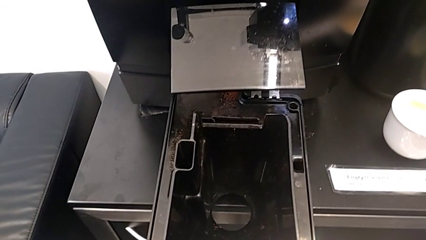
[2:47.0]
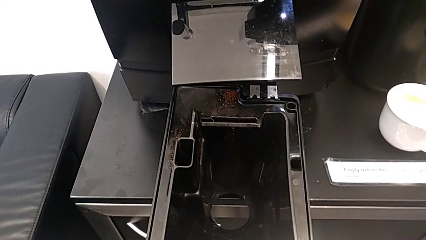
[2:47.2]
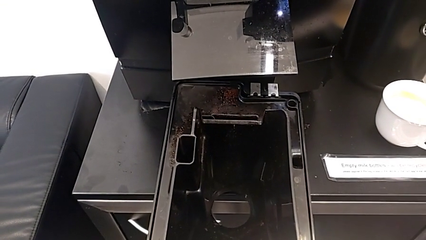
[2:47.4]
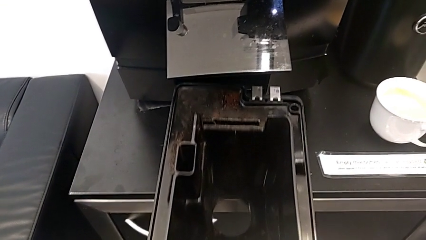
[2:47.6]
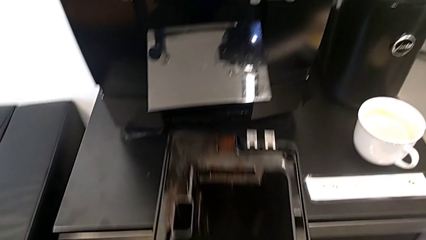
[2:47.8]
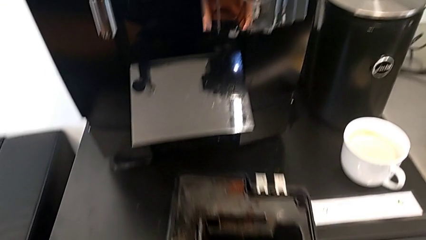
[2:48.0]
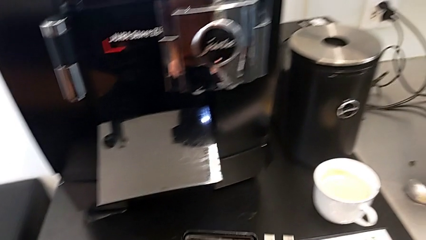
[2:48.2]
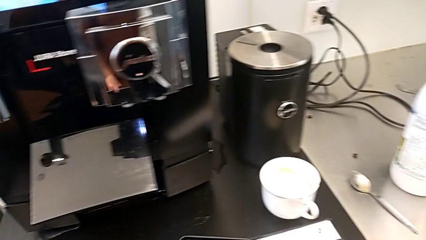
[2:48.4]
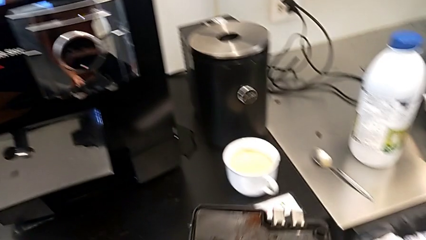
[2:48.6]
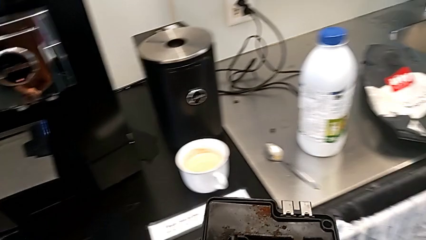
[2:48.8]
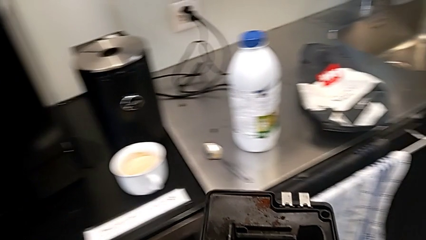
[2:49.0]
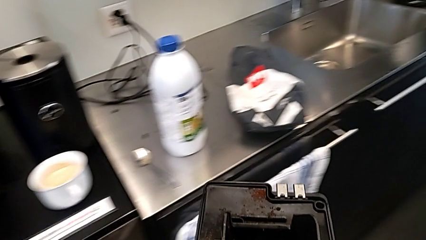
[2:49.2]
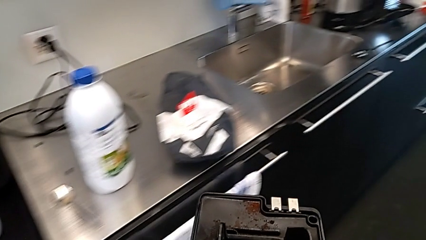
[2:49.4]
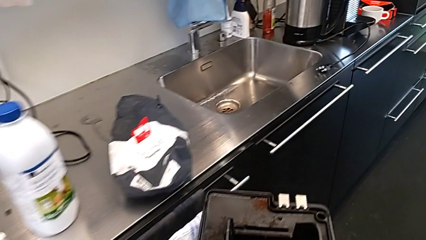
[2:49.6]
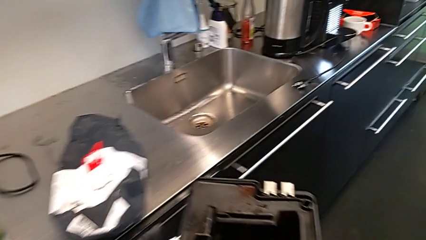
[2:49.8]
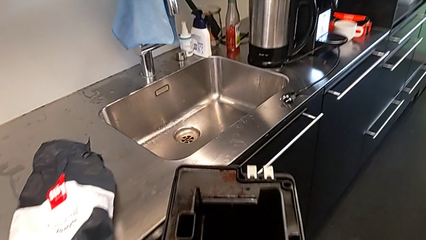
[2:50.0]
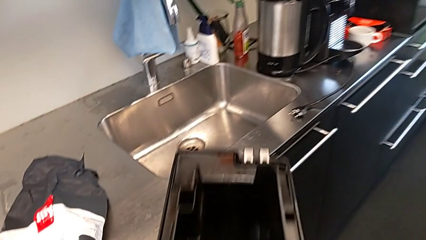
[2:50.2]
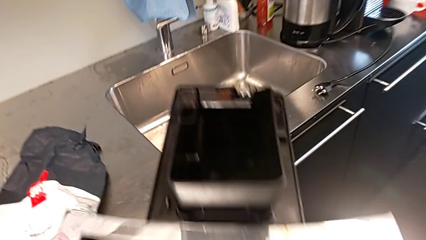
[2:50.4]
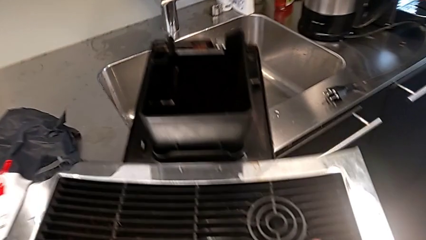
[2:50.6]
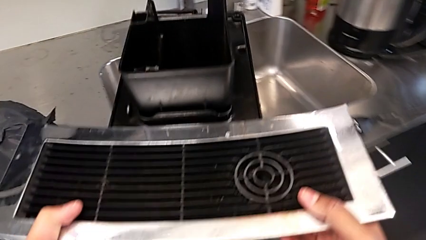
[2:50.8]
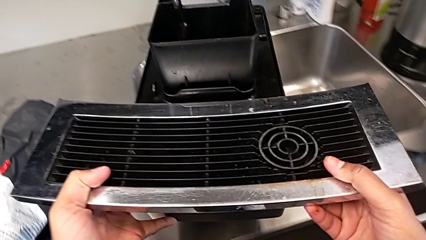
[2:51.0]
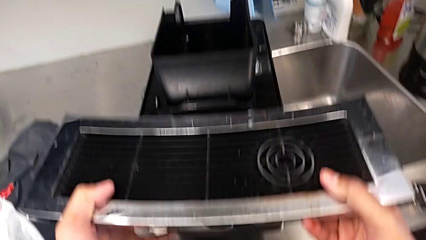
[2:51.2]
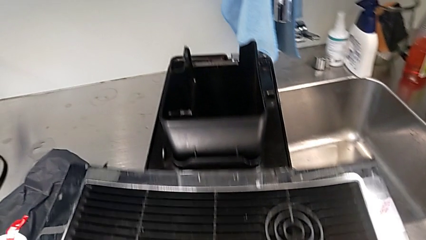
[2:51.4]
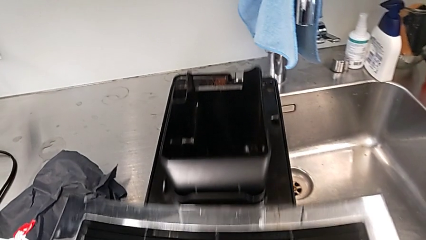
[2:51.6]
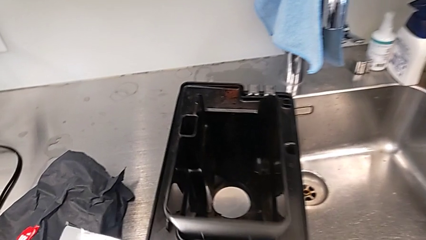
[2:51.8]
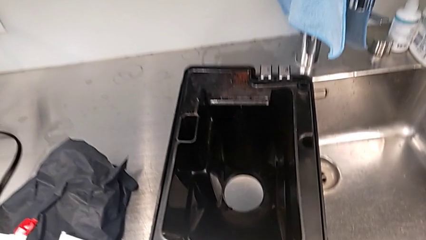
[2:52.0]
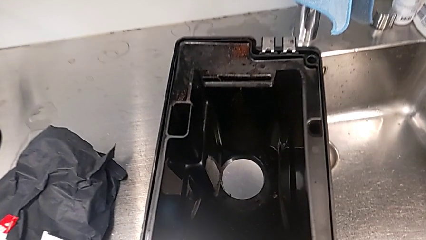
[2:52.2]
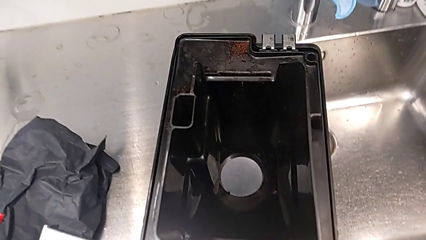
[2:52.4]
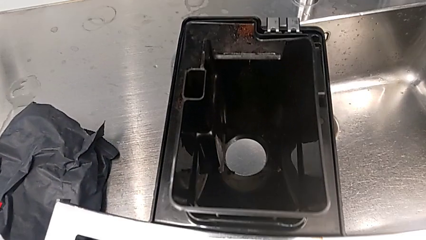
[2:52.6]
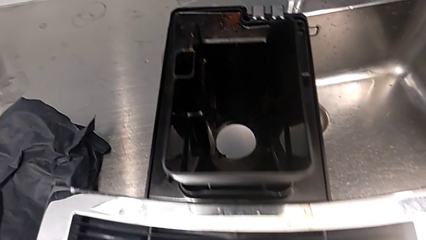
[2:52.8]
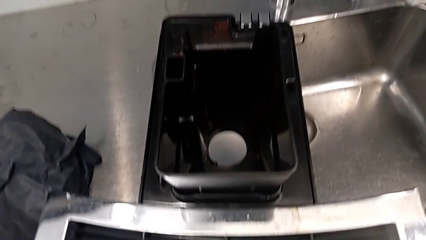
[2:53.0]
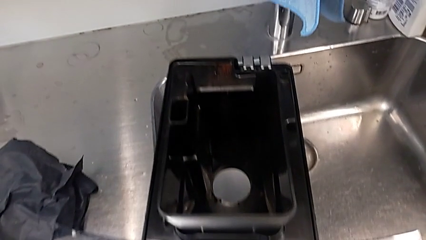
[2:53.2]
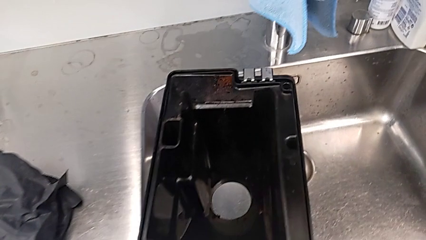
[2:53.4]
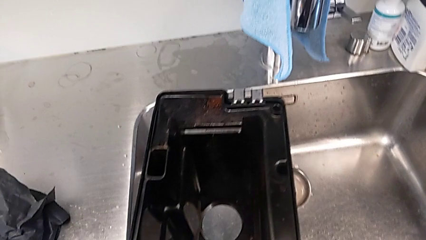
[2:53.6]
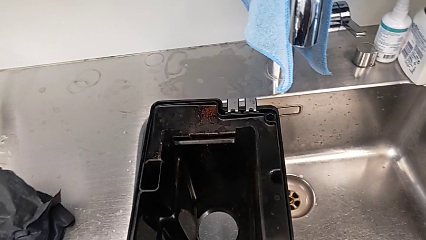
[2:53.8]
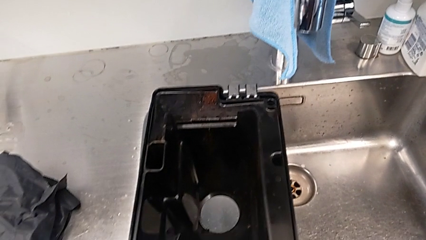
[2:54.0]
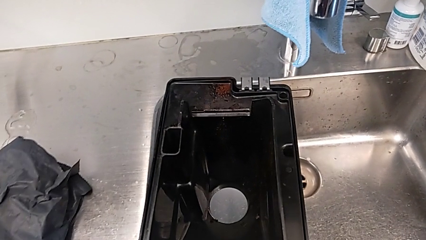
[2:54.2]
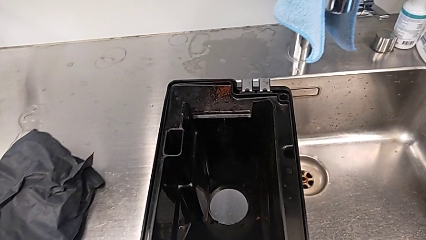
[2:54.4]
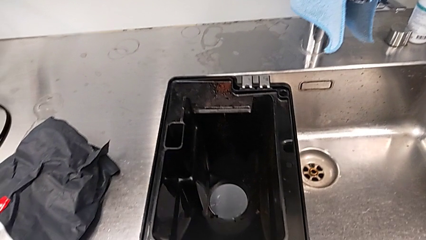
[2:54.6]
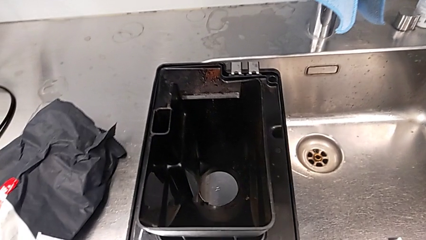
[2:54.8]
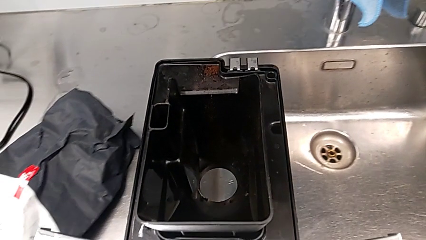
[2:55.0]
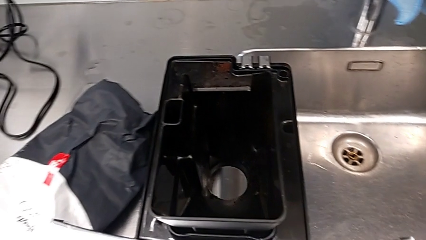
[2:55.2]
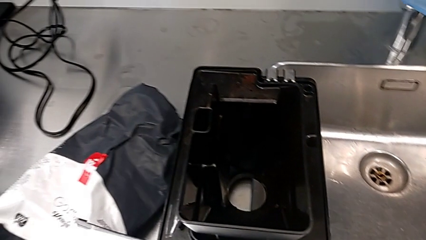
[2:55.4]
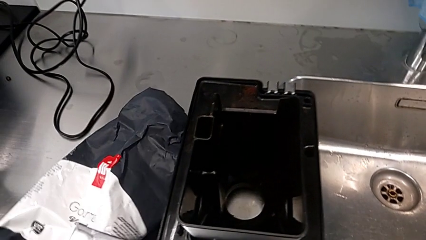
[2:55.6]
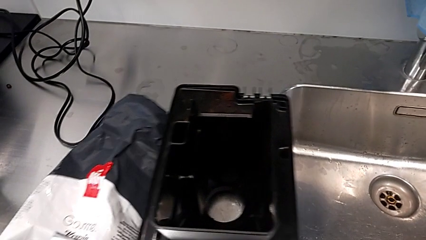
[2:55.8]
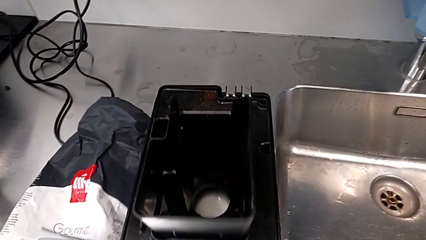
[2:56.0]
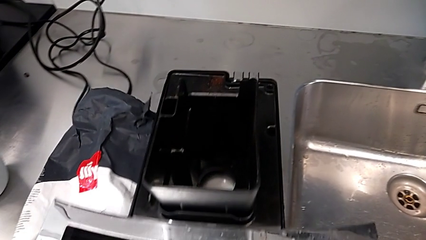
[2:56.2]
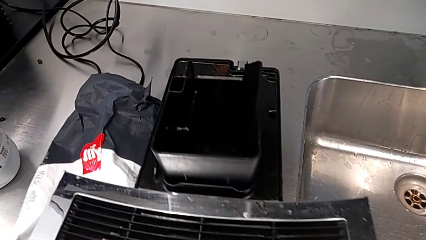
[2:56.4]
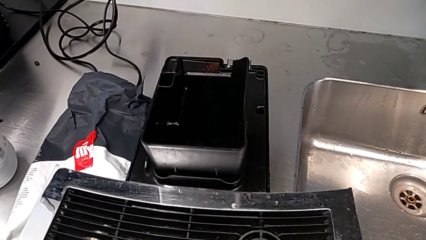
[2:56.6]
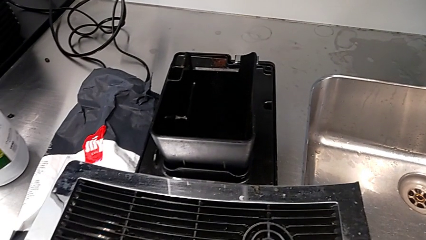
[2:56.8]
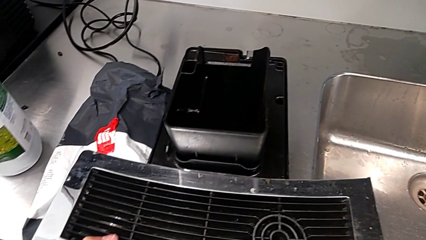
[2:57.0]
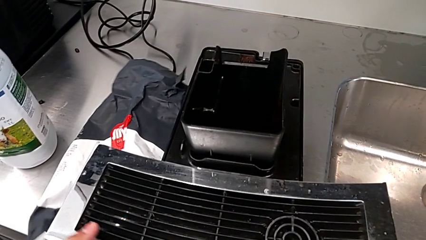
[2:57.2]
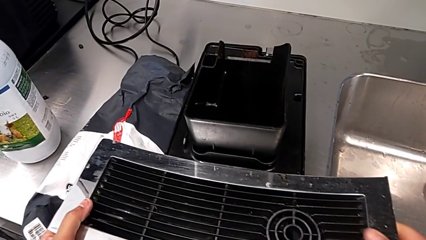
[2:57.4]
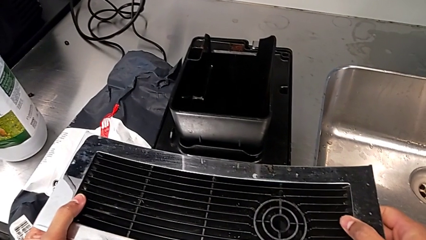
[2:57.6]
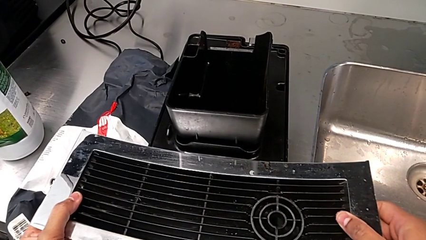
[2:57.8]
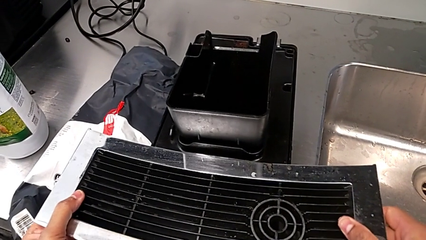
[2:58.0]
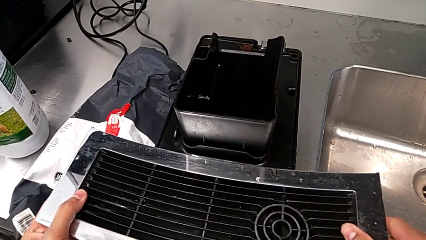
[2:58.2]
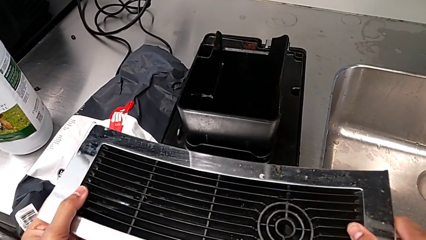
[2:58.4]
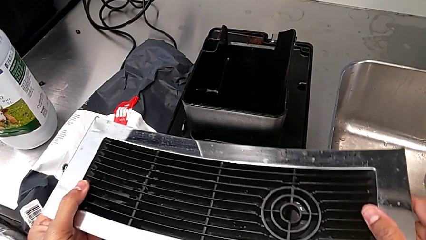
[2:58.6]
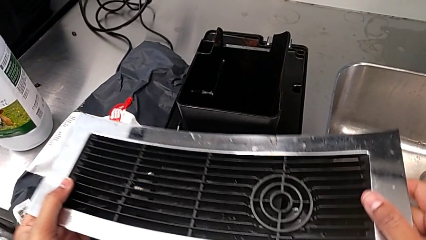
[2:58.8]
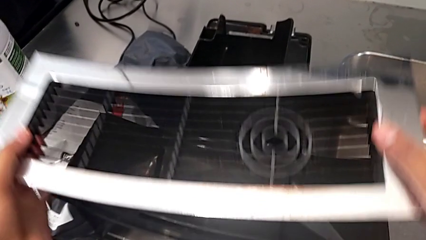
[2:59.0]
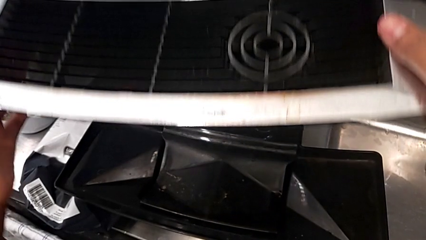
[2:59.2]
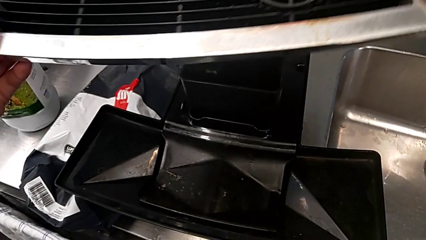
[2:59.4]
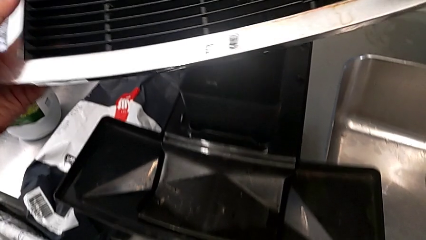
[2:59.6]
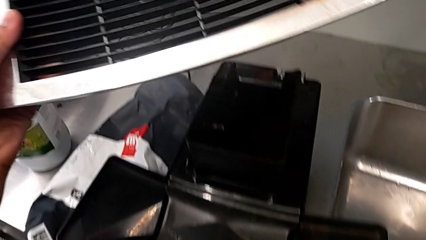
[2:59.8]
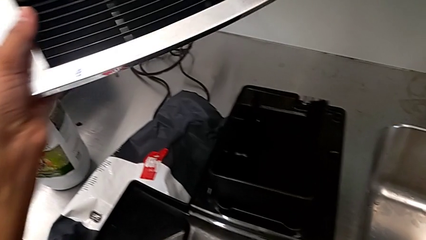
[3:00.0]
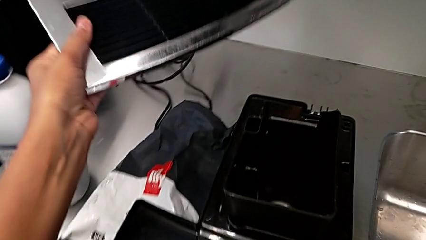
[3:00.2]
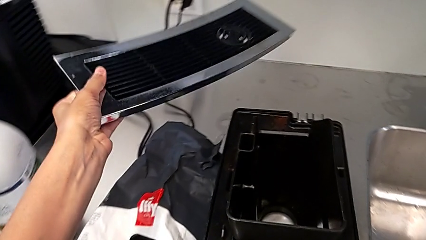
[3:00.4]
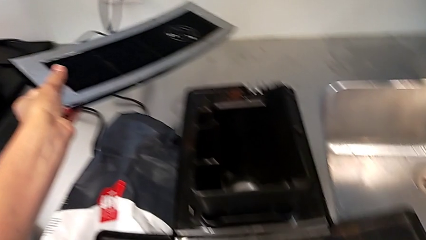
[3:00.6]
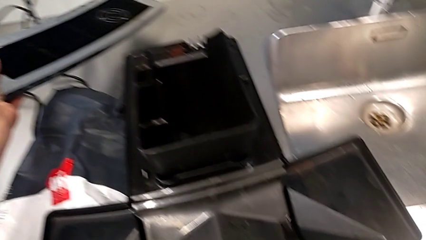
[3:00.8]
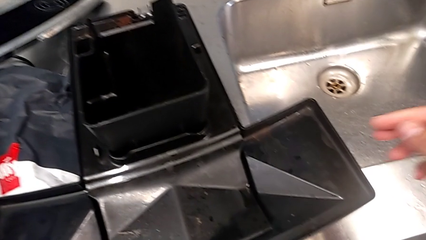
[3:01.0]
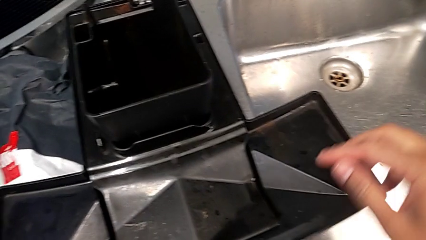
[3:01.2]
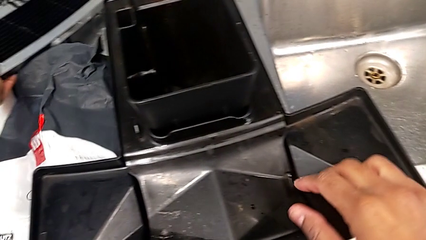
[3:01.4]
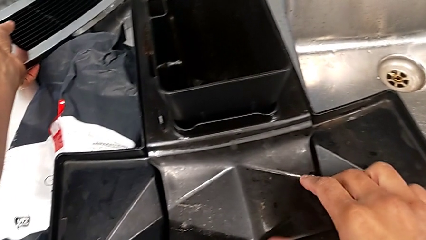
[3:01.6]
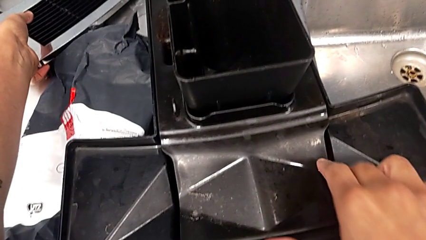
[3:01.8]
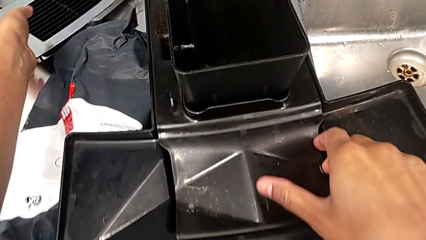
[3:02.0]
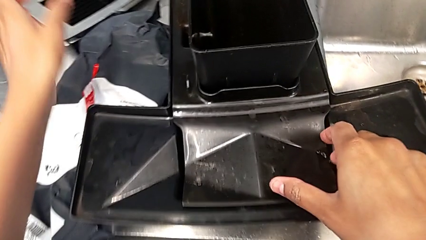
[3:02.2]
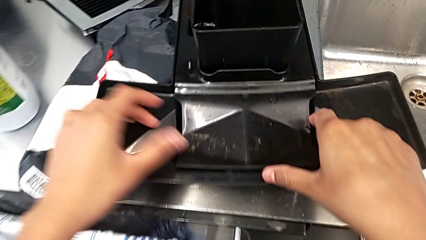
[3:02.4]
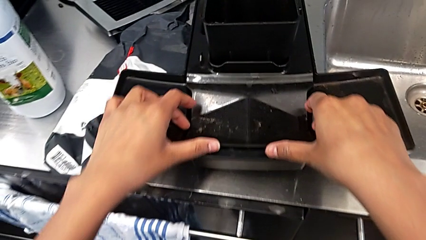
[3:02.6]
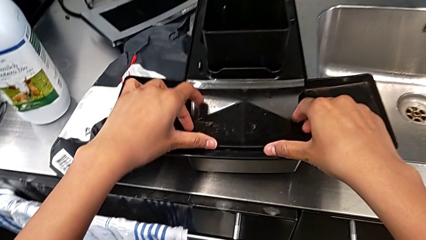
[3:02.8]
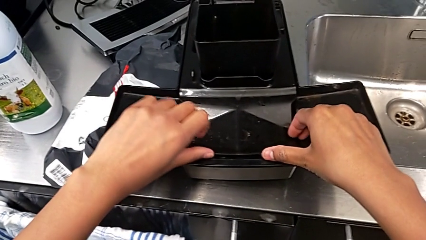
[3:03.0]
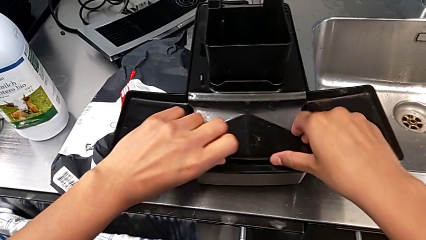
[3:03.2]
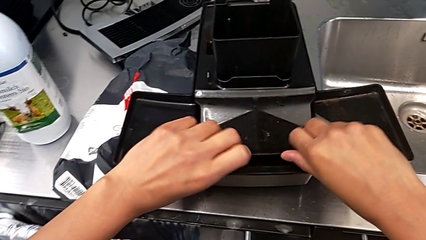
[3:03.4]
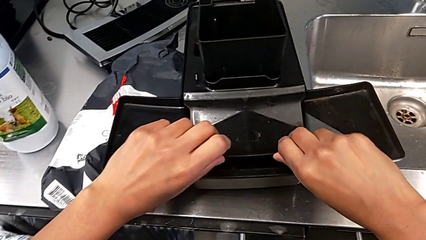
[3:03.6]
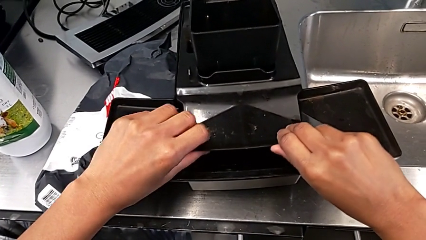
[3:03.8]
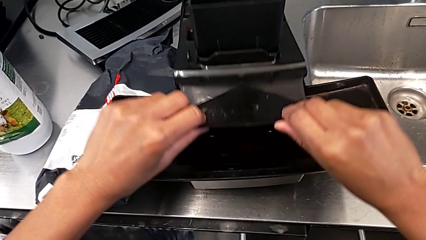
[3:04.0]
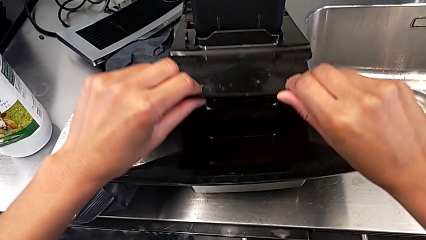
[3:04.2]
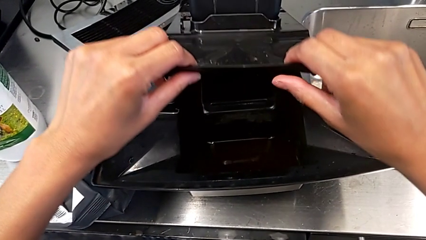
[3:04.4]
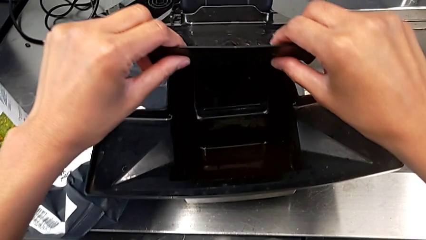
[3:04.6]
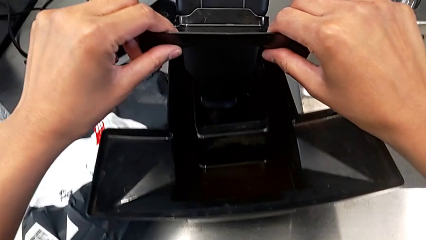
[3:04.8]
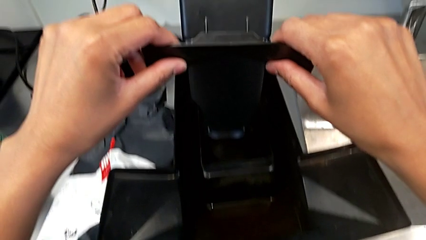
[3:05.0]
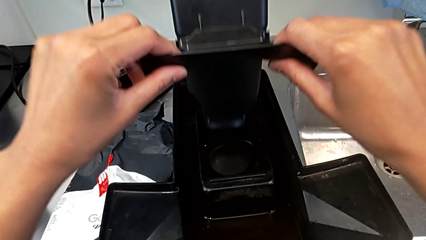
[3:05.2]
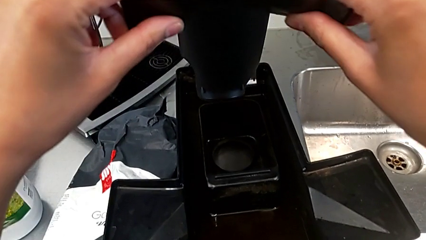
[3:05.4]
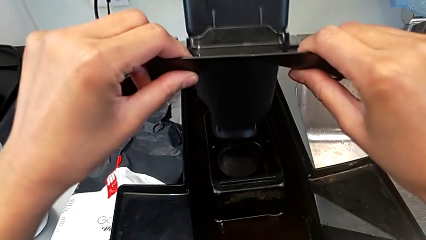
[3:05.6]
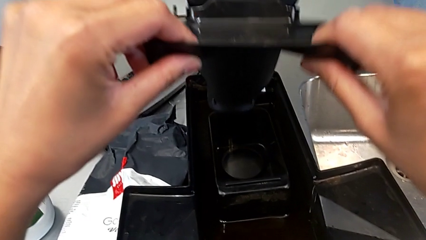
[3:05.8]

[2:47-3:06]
The camera wearer is emptying the drip tray of the espresso machine. They place the drip tray, grab the top drip tray, withdraw it, drop it and begin to withdraw the drip tray.
